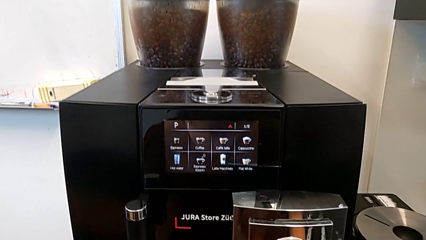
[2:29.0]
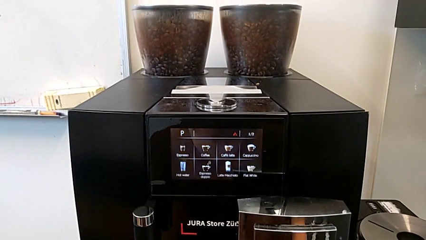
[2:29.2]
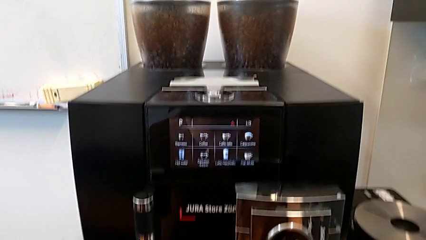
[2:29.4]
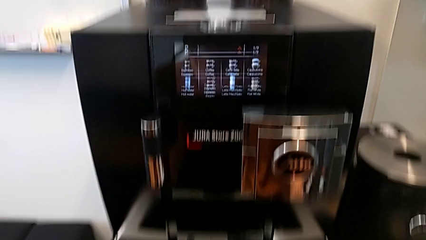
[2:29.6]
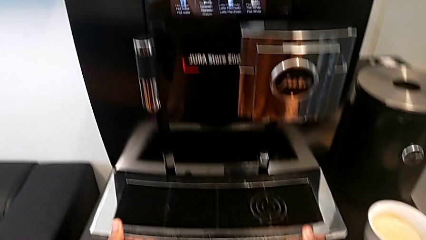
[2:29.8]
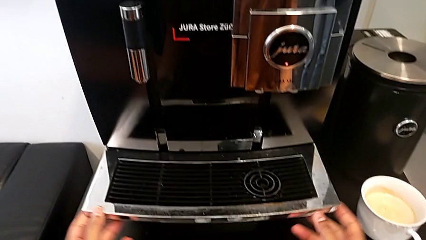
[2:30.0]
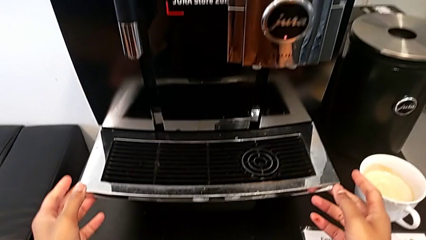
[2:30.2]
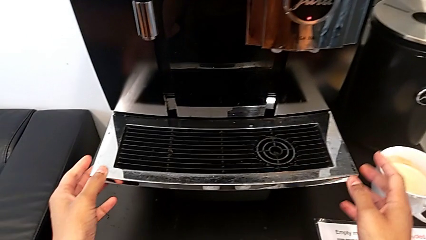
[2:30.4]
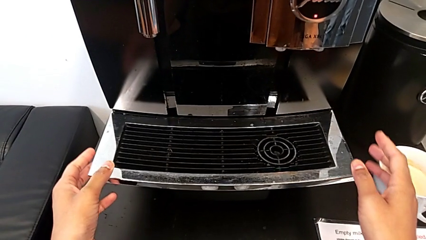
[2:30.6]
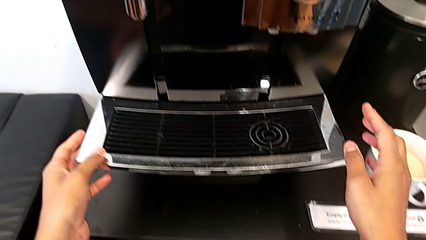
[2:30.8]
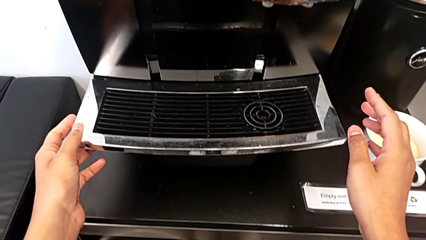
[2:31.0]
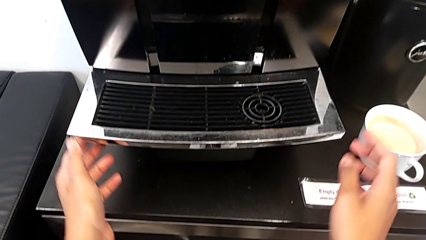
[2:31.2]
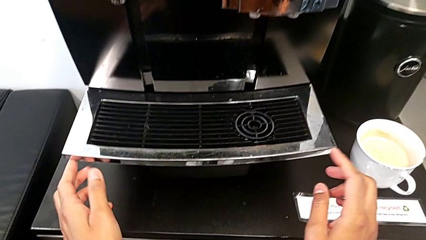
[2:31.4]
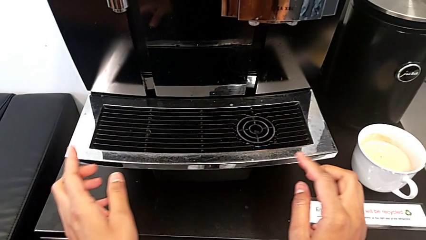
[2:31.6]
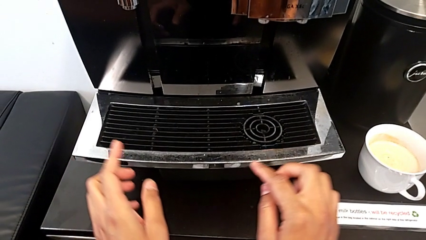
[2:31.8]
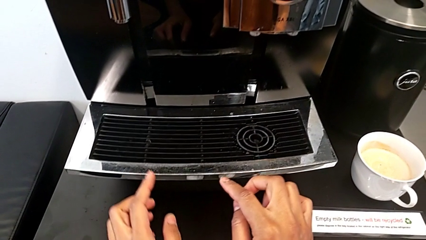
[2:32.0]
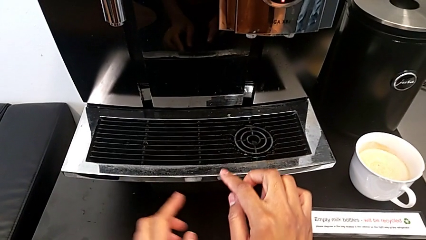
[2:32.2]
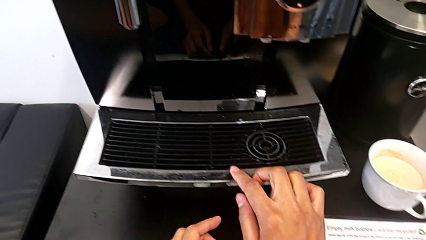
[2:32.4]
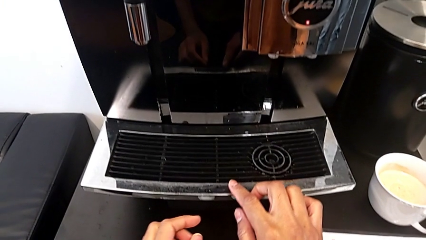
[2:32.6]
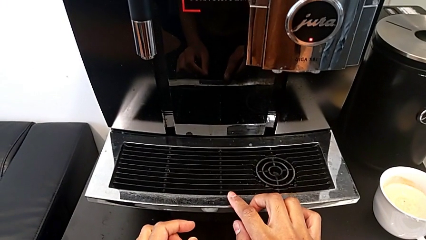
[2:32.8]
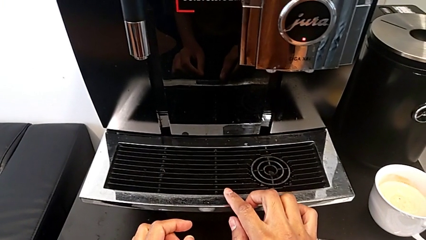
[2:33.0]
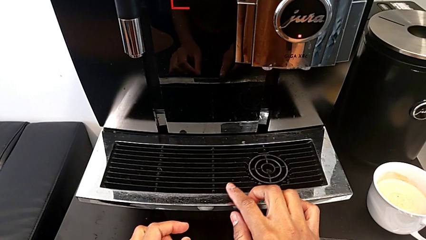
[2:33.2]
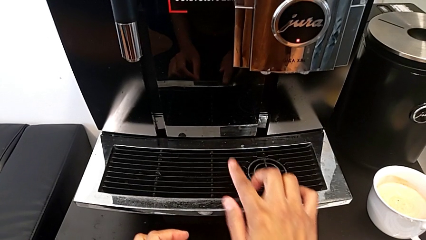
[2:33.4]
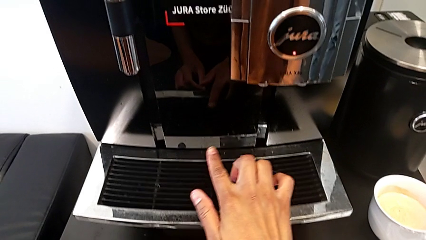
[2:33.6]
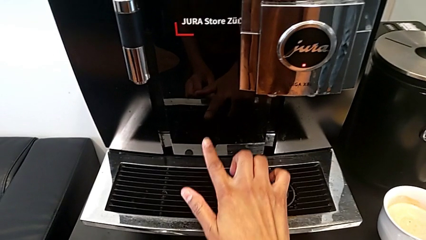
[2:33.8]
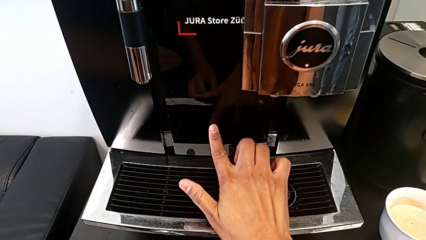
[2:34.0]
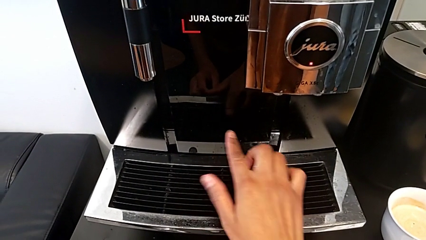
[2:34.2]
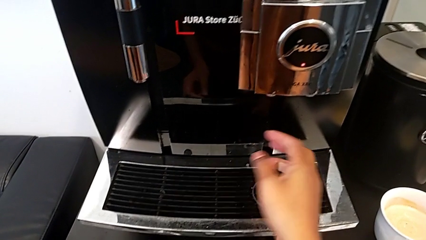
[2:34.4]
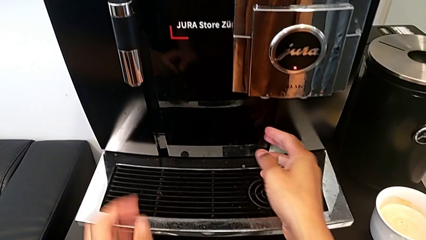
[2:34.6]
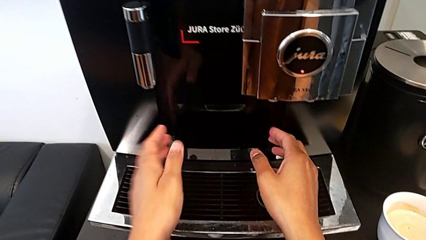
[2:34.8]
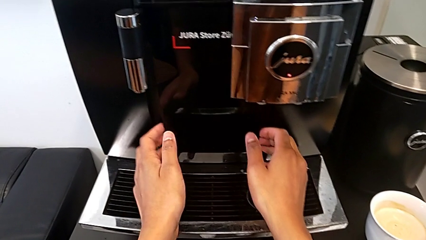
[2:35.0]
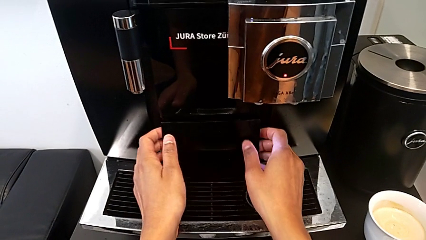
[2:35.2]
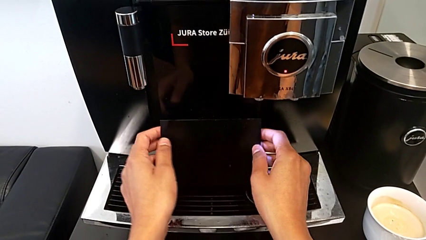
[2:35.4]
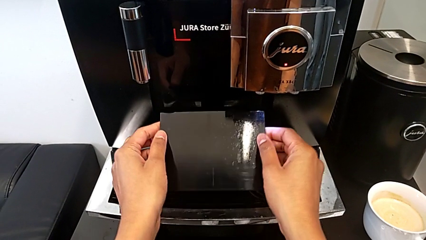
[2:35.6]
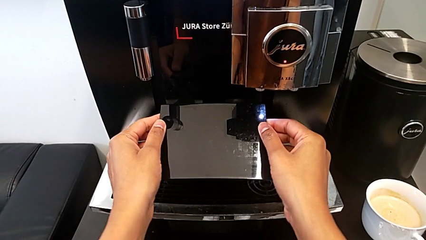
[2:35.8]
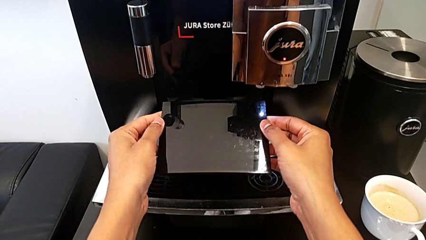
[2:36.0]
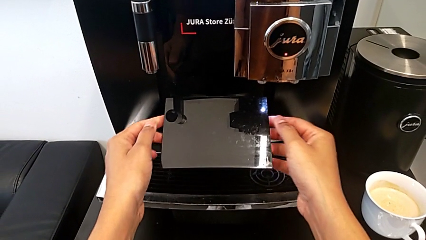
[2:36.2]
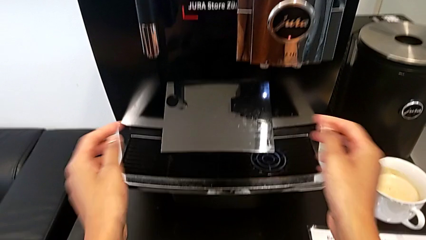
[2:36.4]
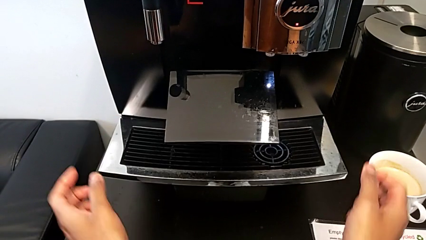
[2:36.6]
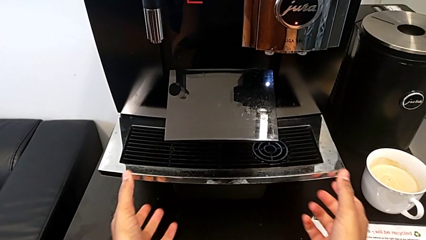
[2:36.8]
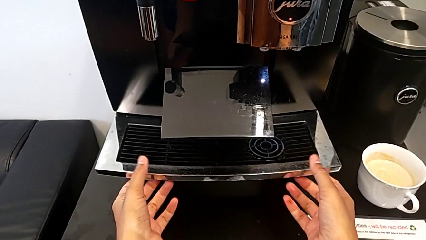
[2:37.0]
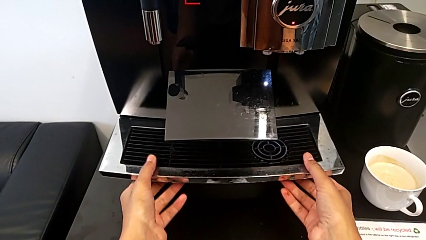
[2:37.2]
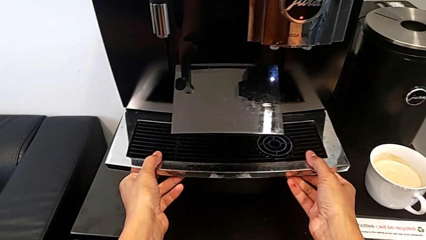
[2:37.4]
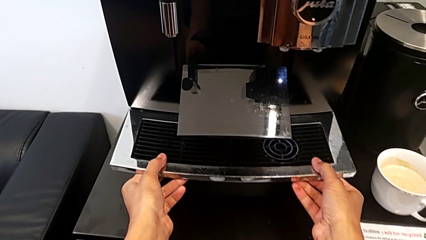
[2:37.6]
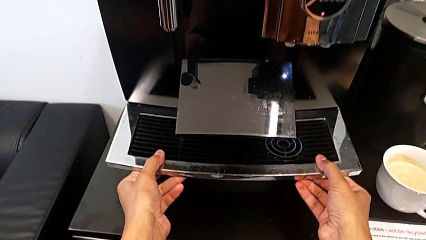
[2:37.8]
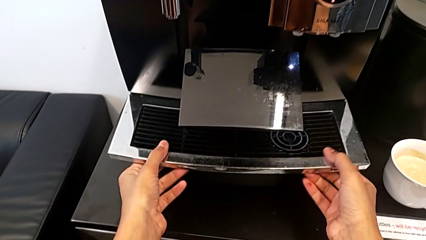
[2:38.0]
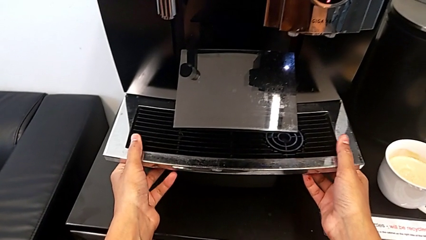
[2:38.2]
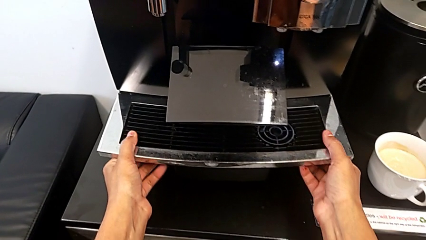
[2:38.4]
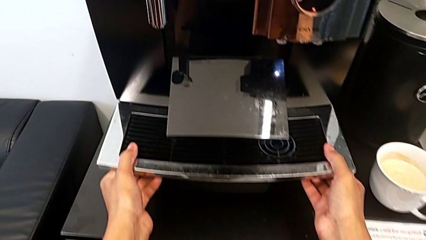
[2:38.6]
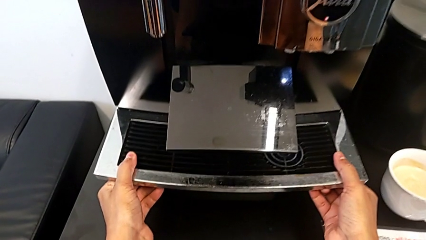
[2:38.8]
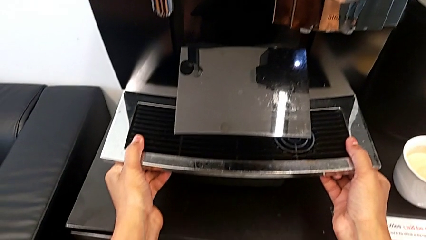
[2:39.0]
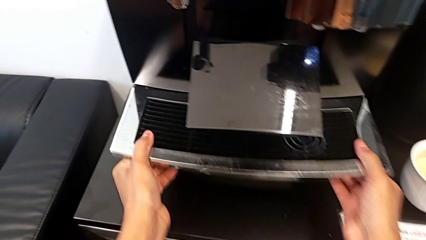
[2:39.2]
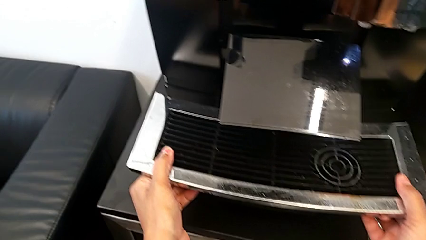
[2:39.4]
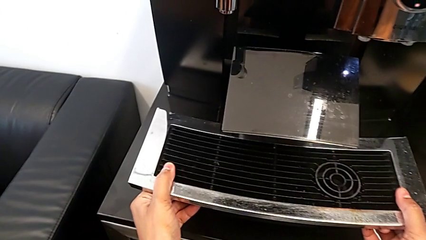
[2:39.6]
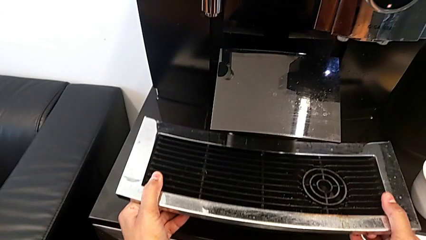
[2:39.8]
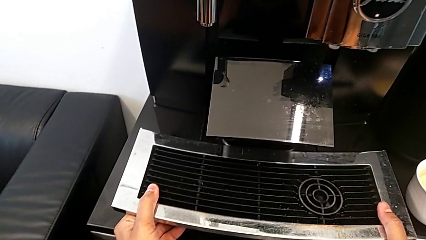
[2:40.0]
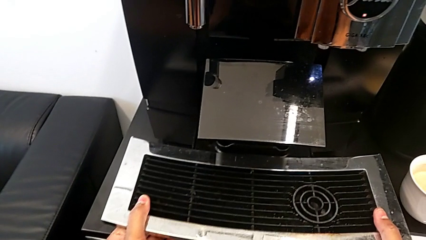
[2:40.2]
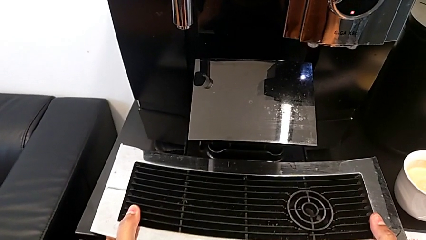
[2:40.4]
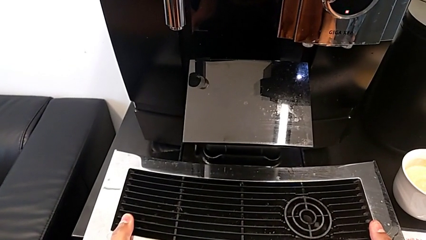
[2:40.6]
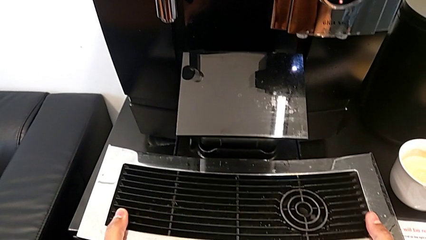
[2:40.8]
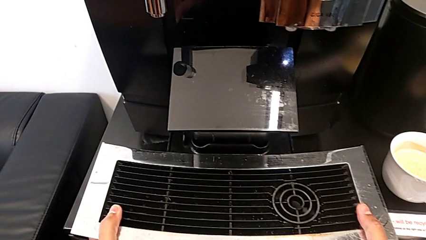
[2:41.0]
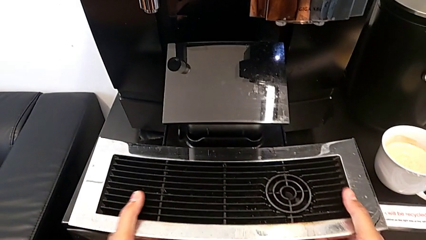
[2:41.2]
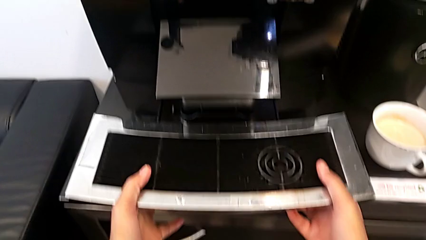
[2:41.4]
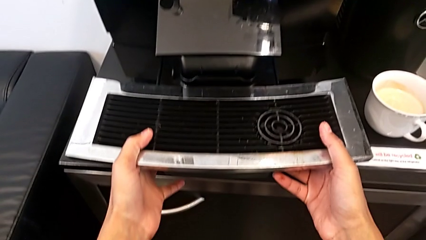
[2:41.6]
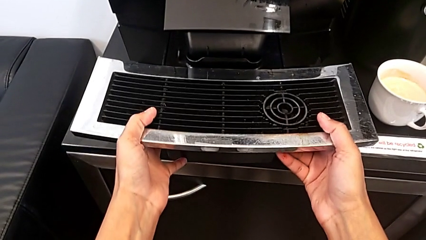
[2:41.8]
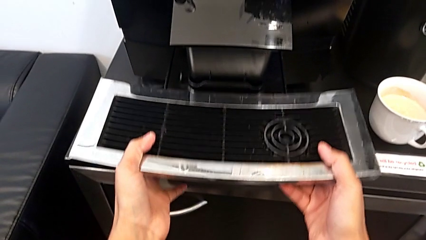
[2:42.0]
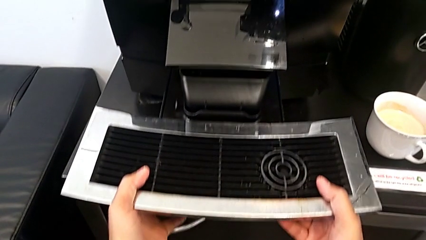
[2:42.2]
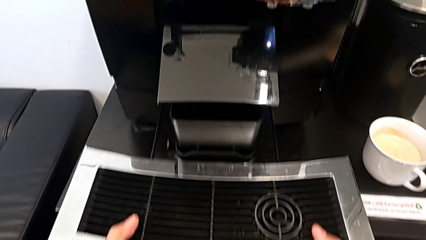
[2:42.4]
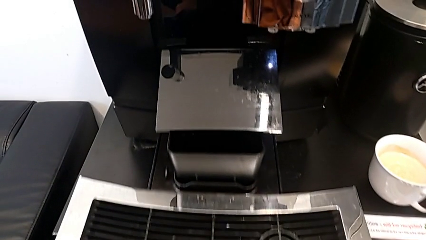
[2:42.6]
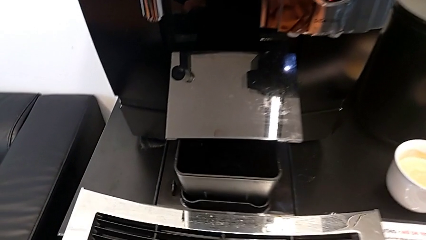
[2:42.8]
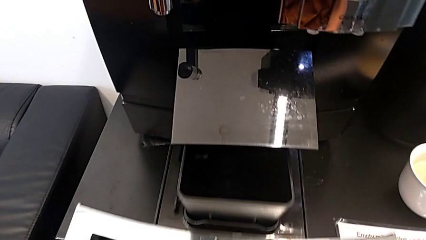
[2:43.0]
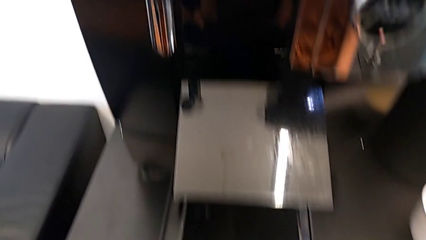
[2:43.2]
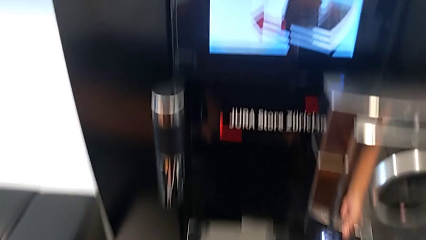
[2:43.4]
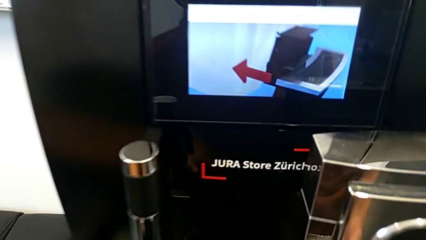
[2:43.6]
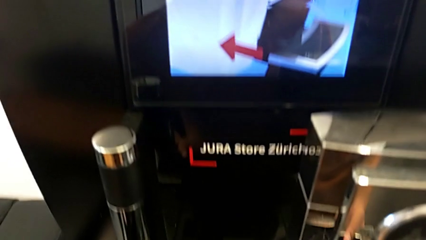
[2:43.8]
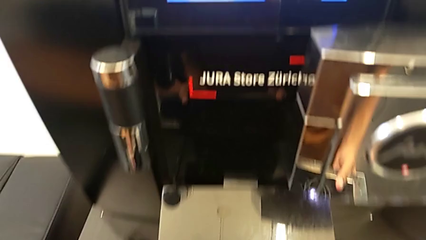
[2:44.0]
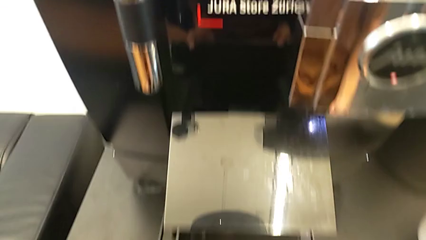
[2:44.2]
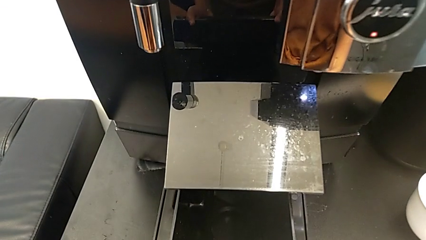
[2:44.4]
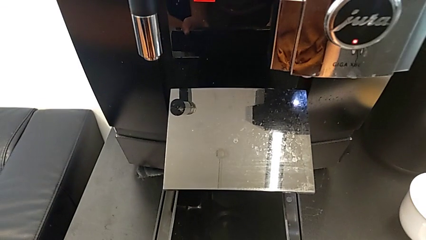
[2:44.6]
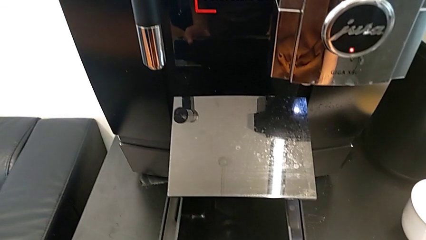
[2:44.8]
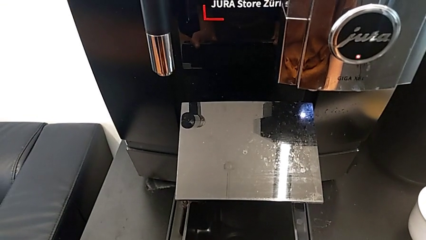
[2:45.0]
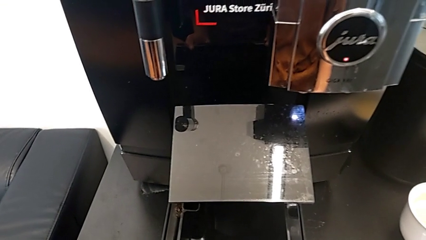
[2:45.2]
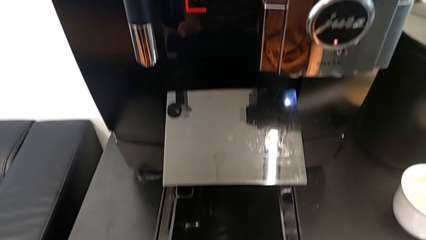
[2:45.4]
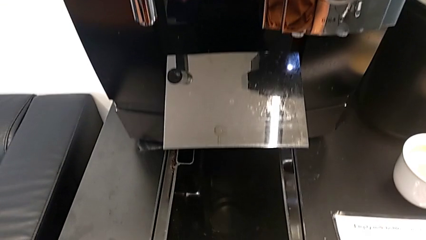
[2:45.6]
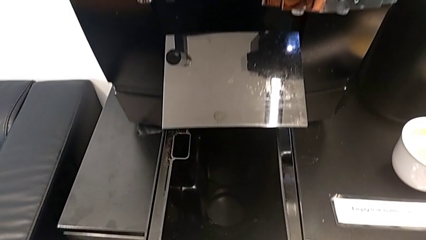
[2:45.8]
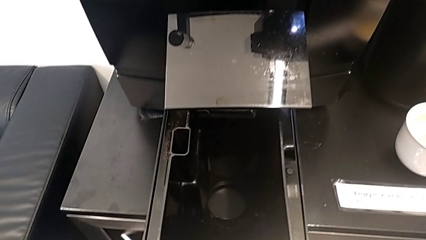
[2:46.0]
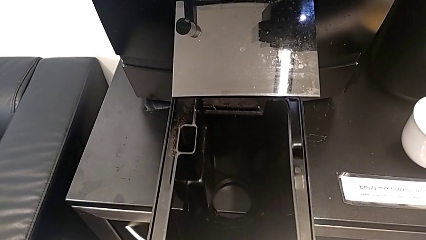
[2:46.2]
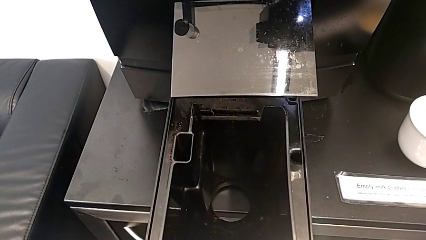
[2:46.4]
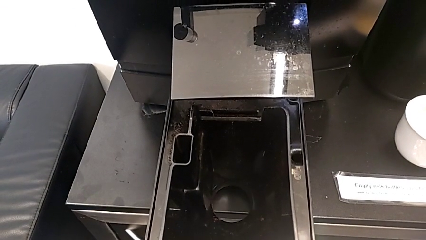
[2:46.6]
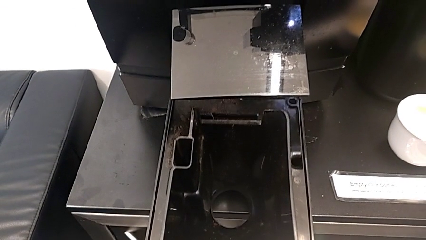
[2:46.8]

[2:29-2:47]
The camera wearer is removing the drip grid. They inspect the espresso machine, pull it, grab the drip tray, pull it and withdraw it.
